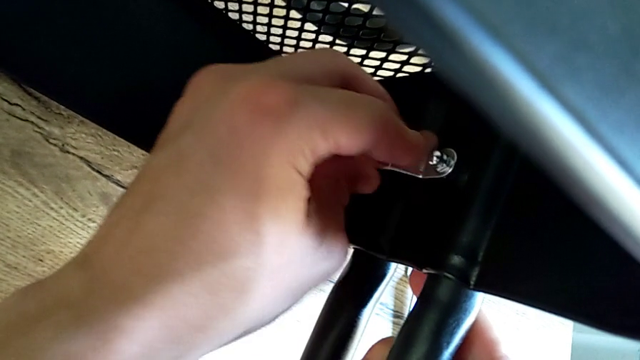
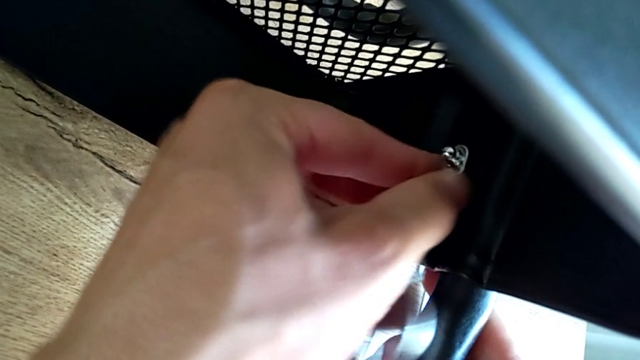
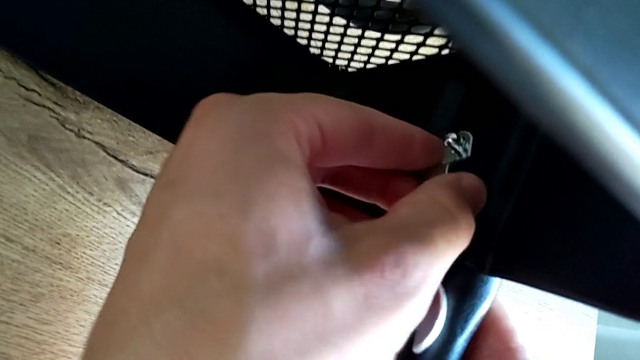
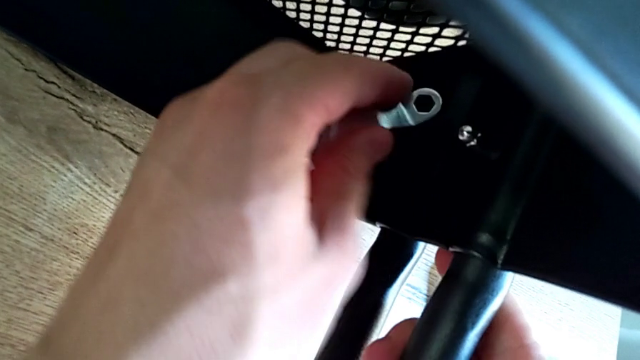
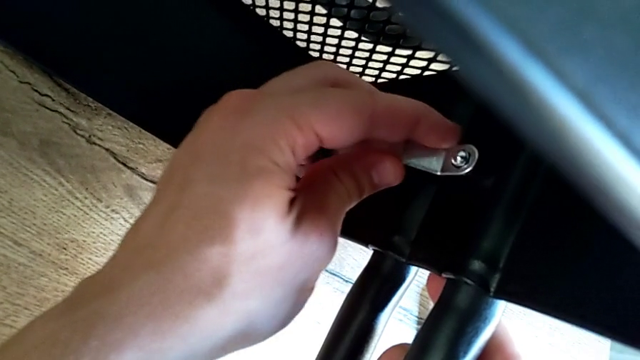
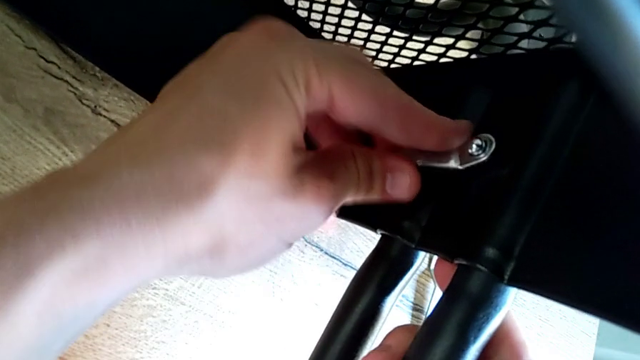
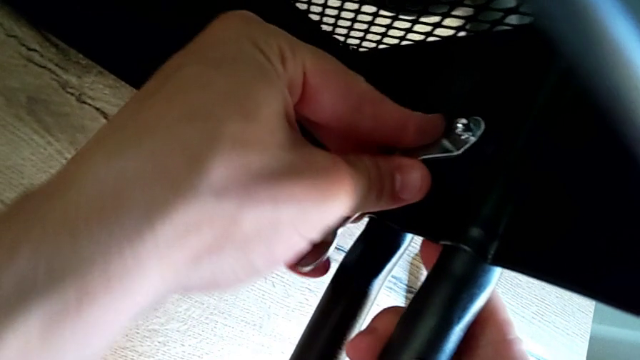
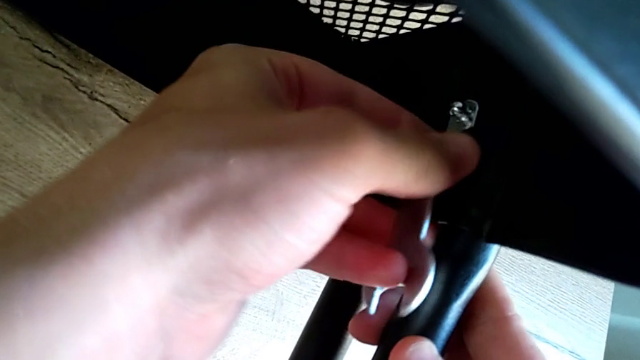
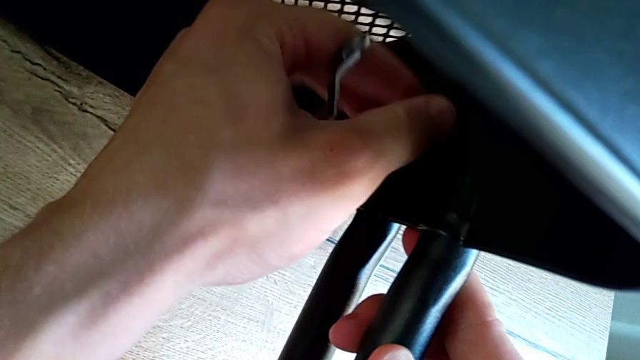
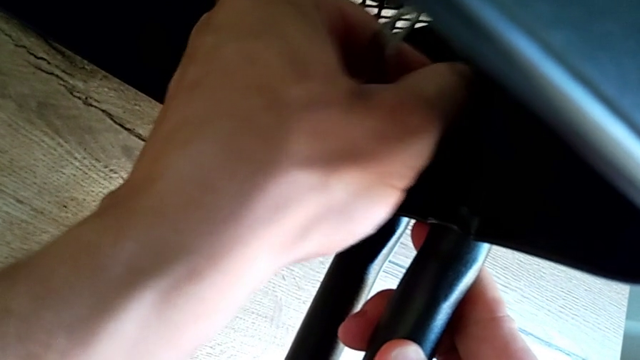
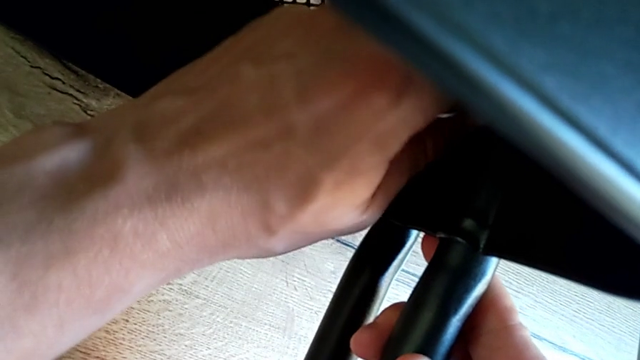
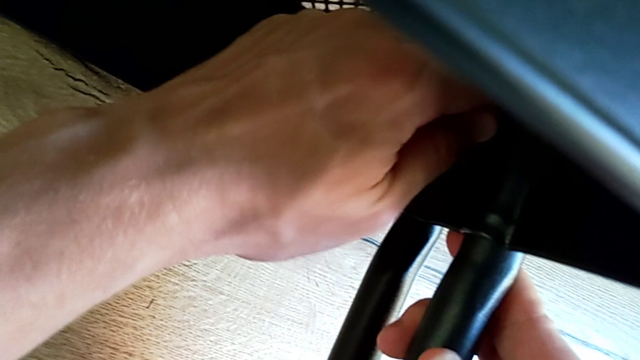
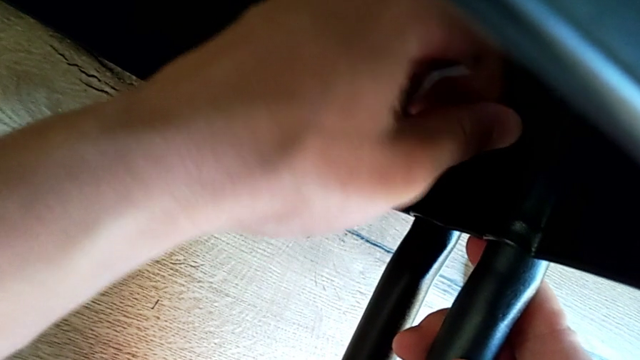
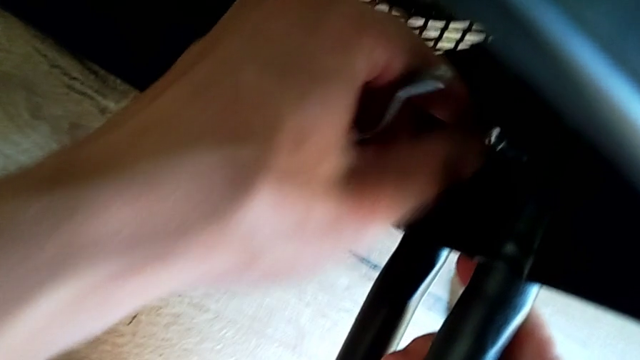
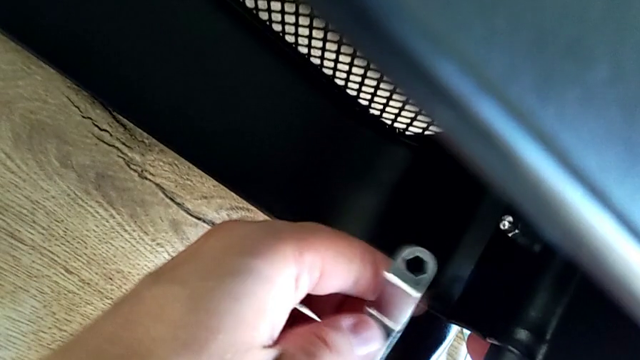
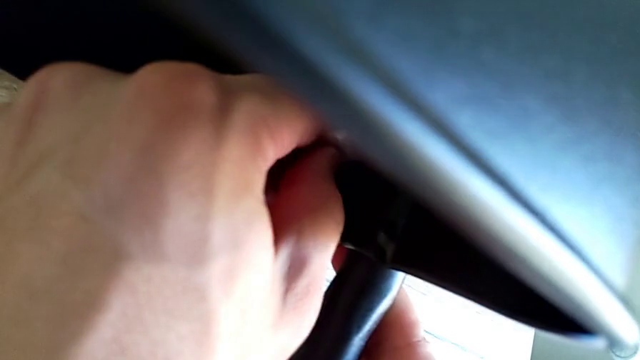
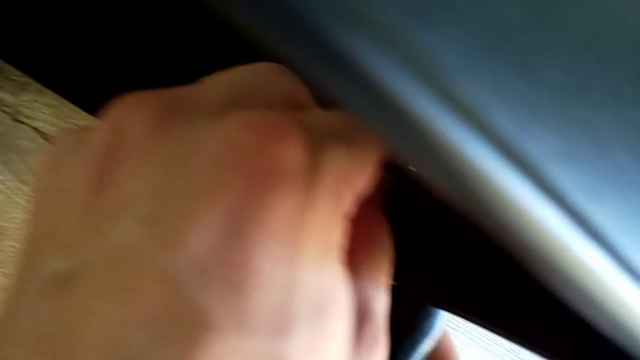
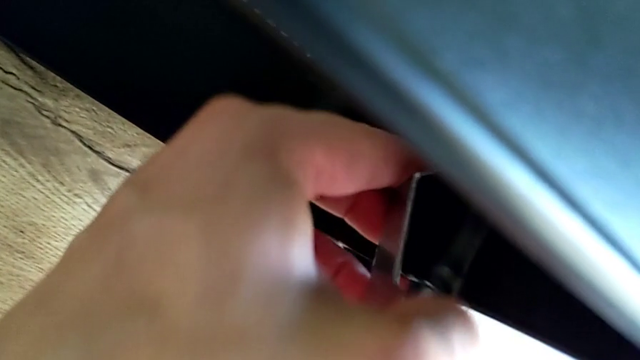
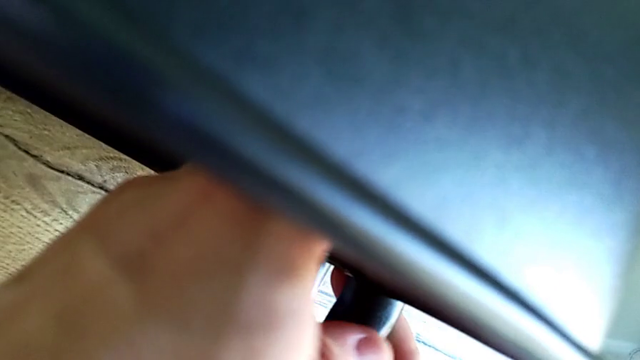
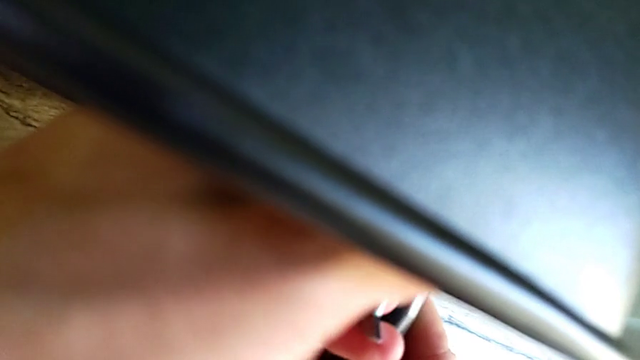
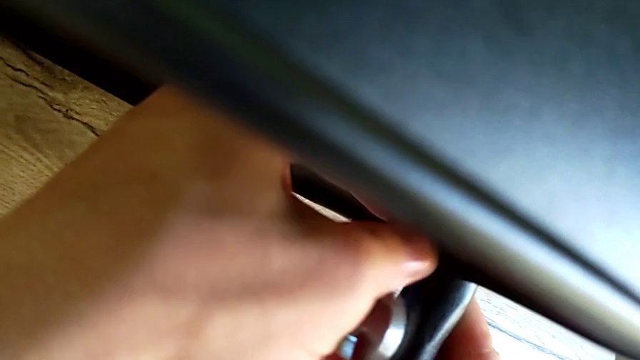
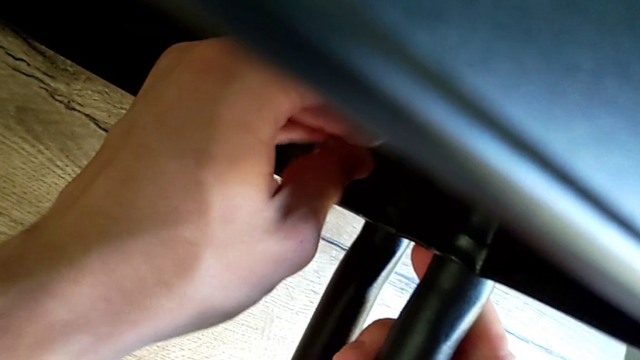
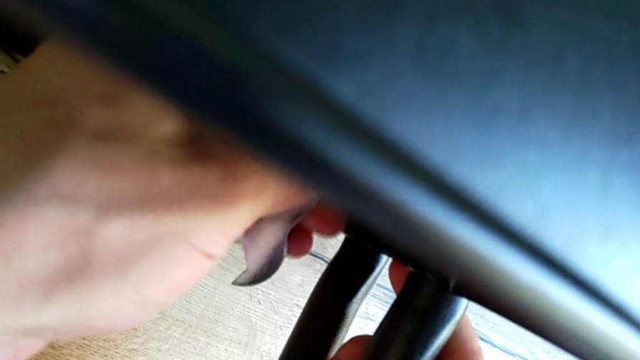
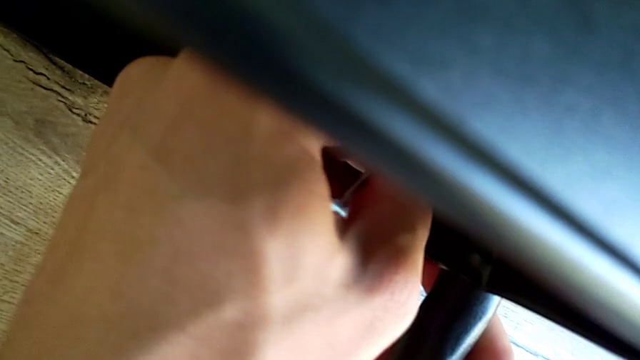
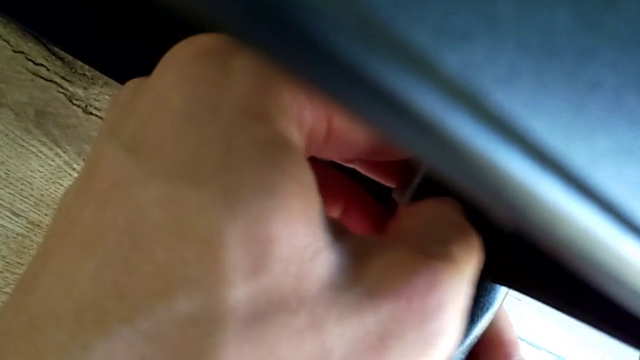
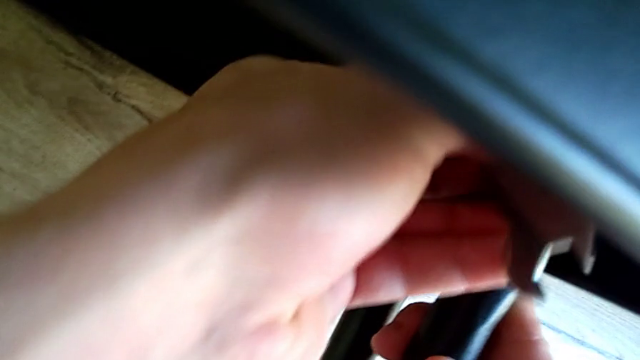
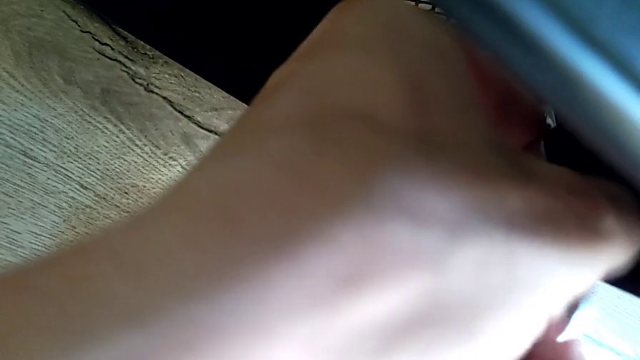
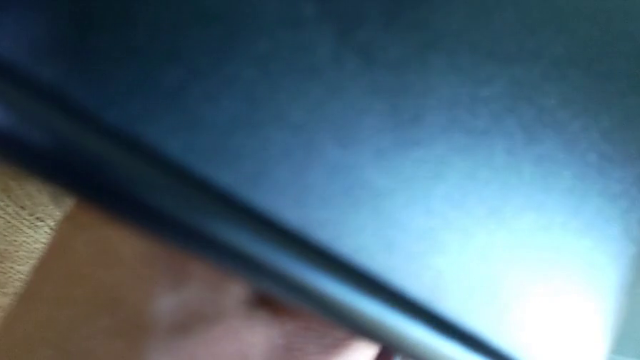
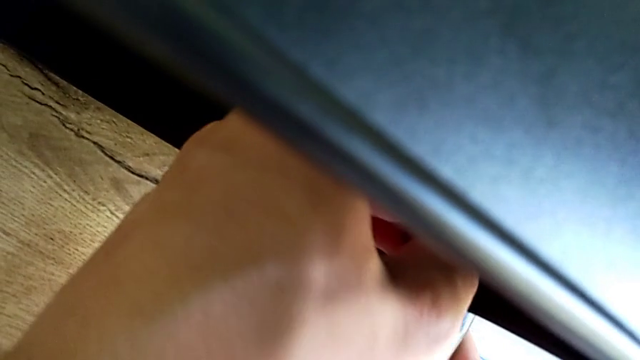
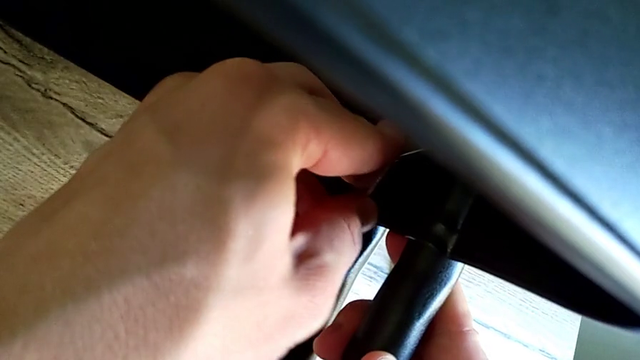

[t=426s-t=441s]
The camera wearer is assembling the bottom of the bracket. They keep screwing the screw and begin to screw it.

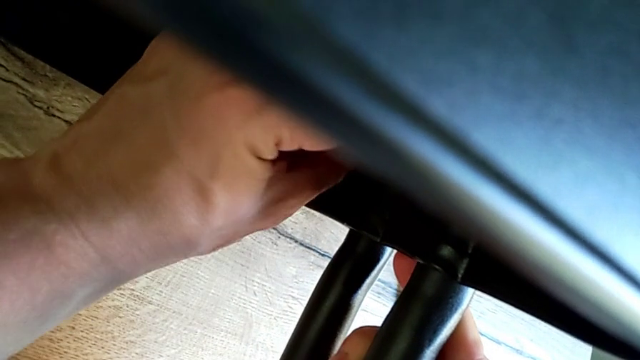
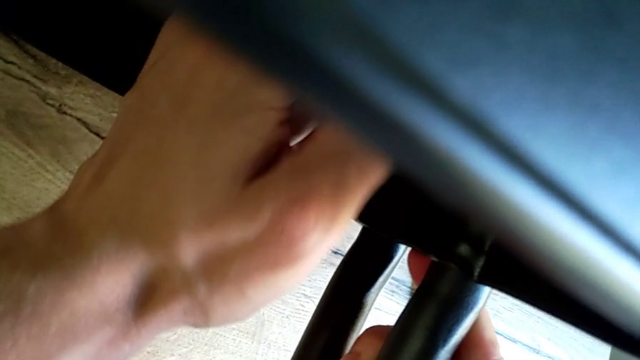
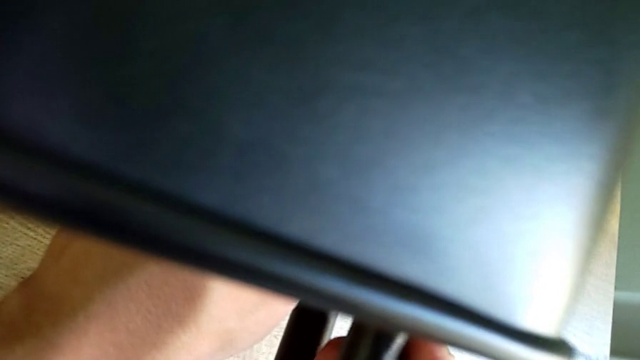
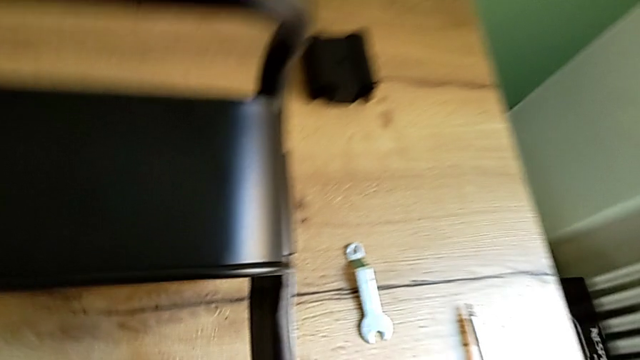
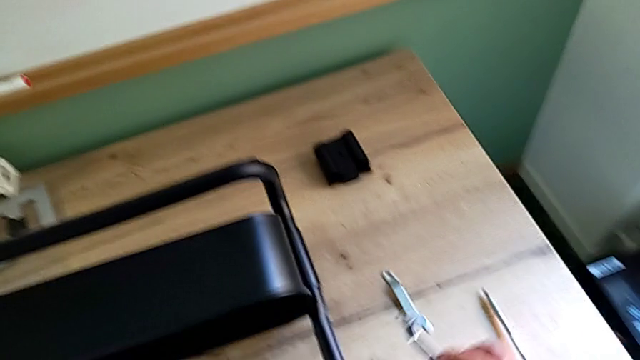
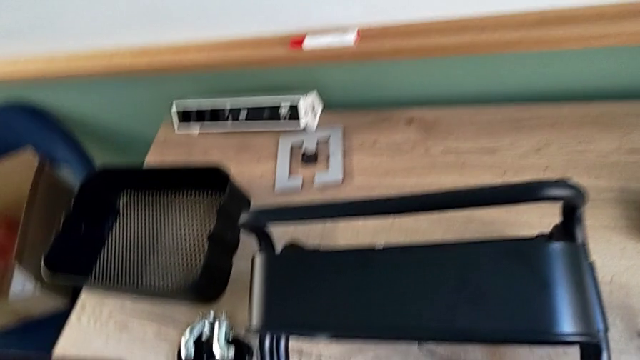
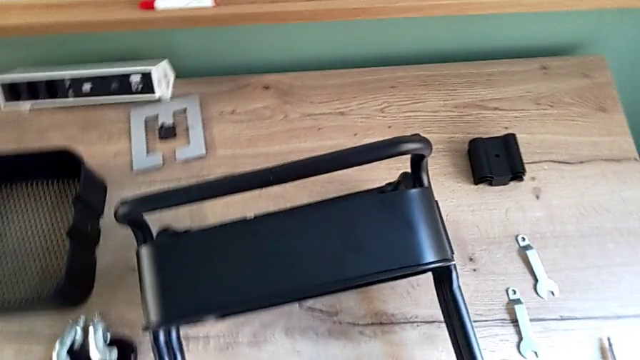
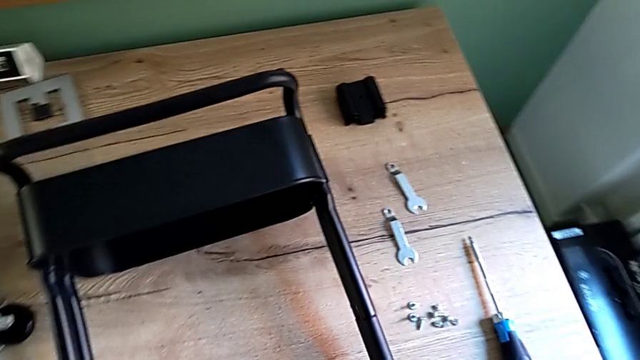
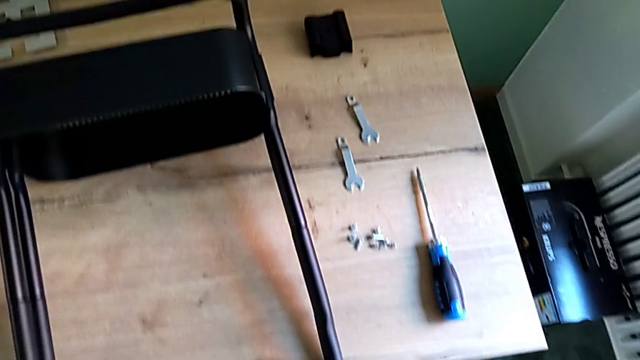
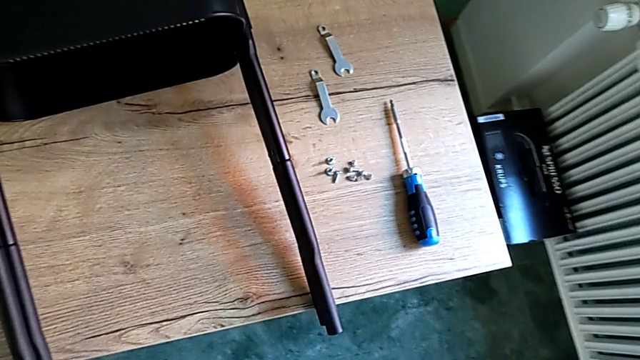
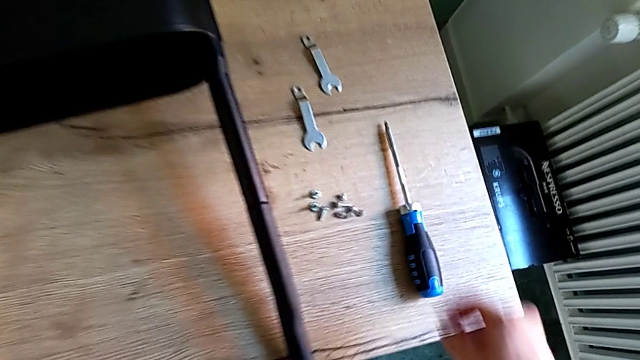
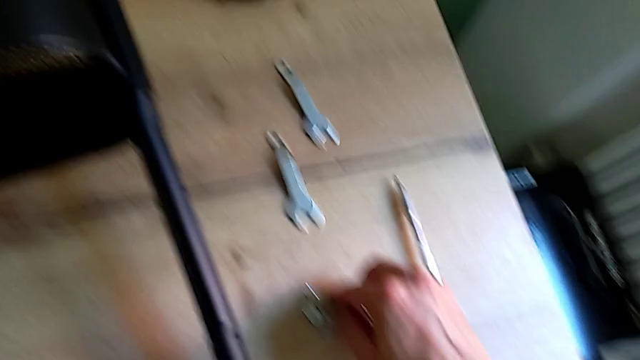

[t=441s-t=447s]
The camera wearer is assembling the bottom of the bracket. They screw the screw, place the spanner wrench and grab the screw.
